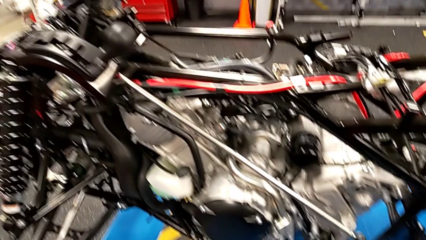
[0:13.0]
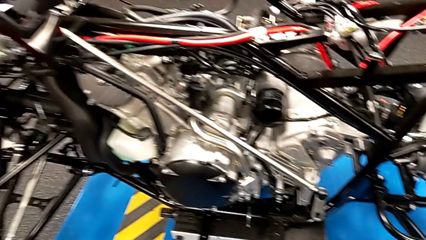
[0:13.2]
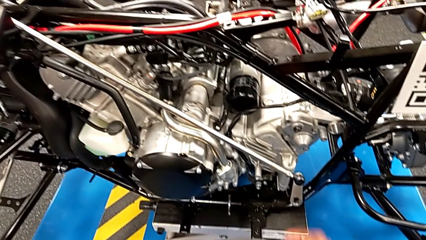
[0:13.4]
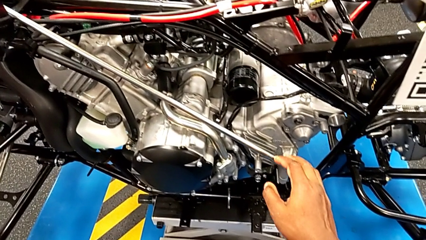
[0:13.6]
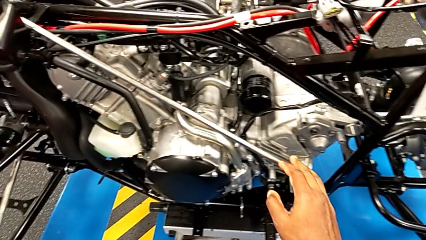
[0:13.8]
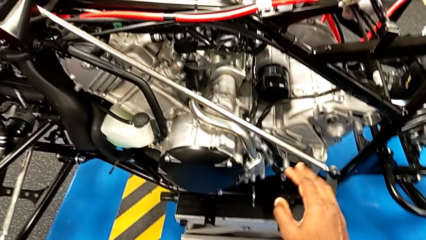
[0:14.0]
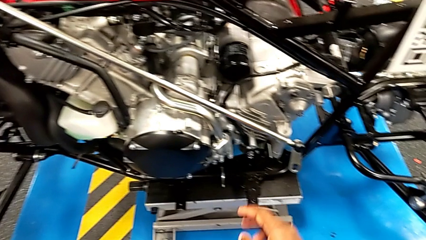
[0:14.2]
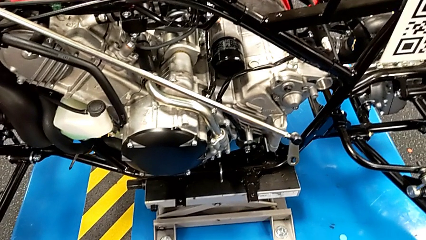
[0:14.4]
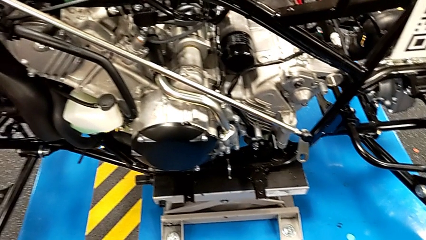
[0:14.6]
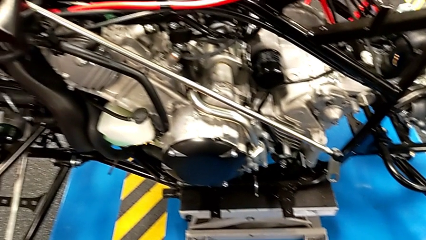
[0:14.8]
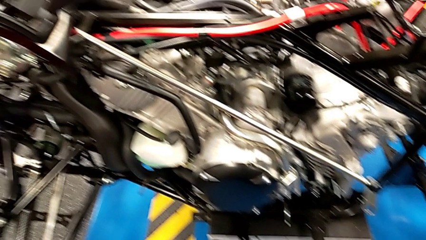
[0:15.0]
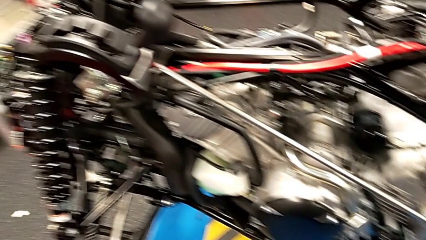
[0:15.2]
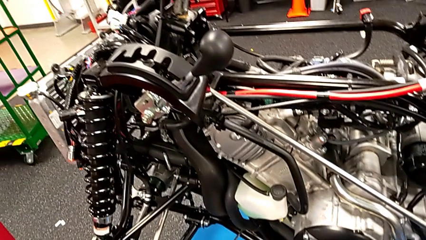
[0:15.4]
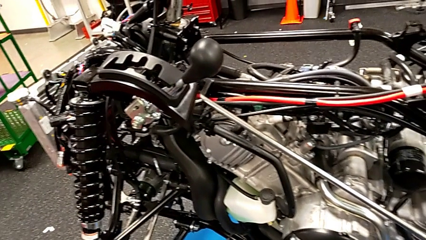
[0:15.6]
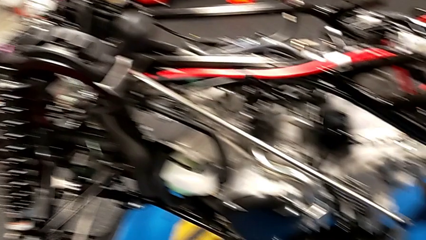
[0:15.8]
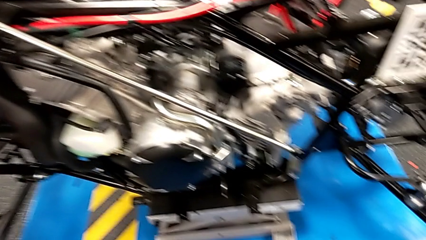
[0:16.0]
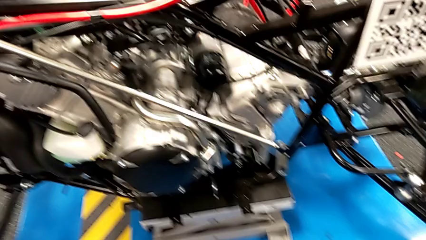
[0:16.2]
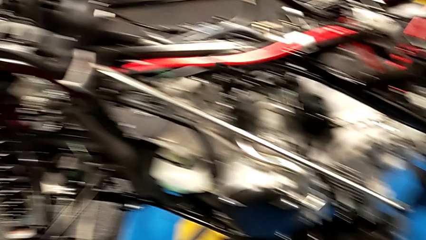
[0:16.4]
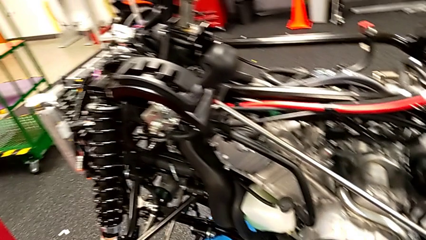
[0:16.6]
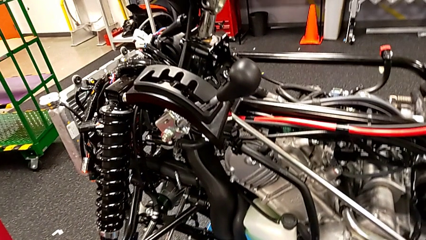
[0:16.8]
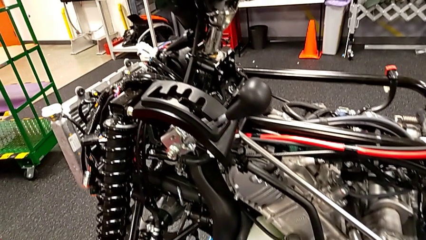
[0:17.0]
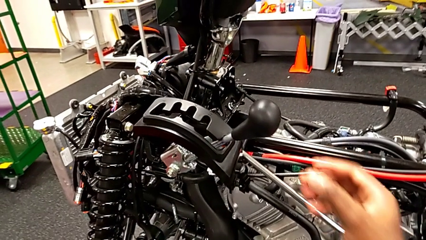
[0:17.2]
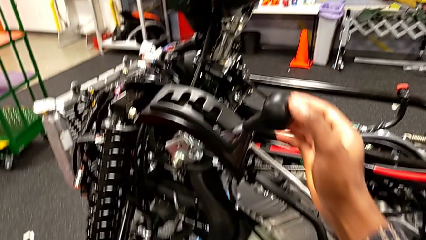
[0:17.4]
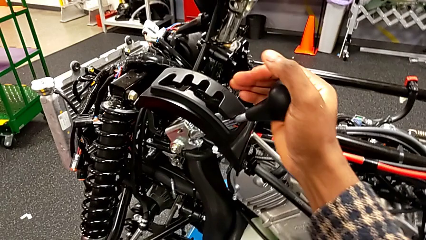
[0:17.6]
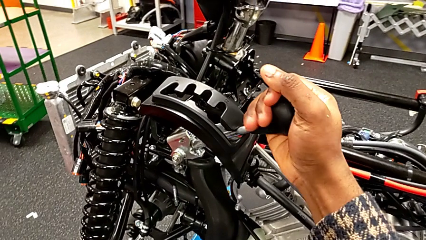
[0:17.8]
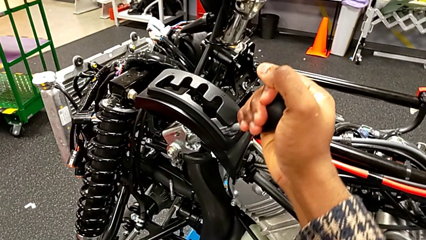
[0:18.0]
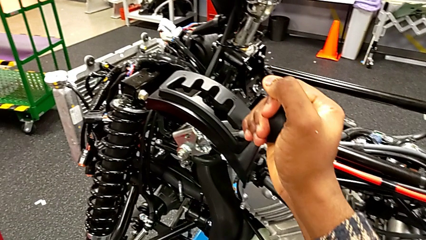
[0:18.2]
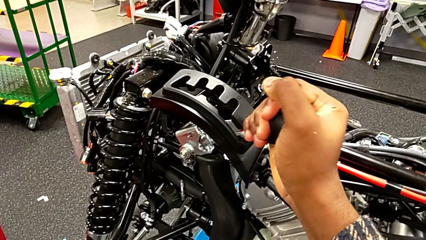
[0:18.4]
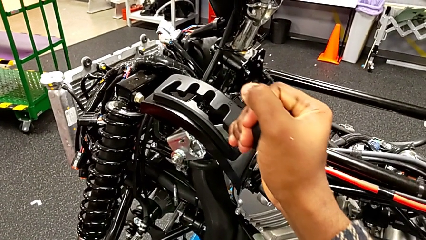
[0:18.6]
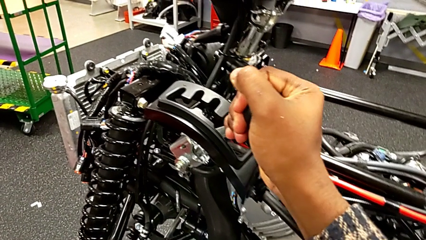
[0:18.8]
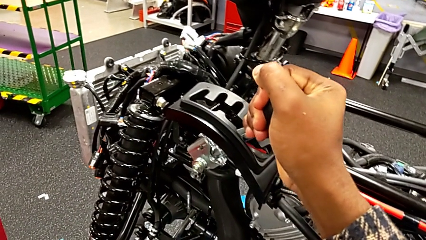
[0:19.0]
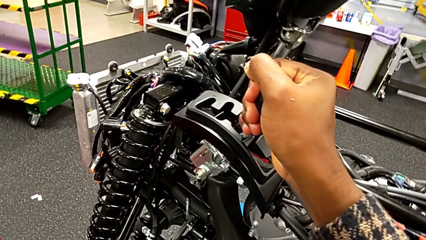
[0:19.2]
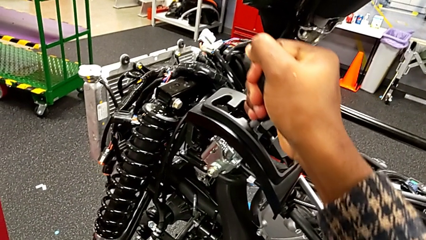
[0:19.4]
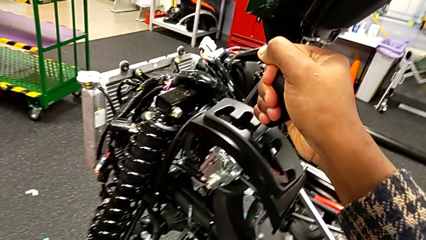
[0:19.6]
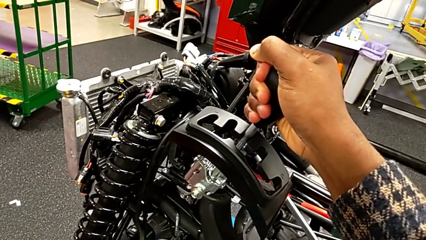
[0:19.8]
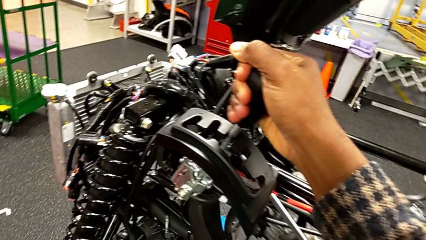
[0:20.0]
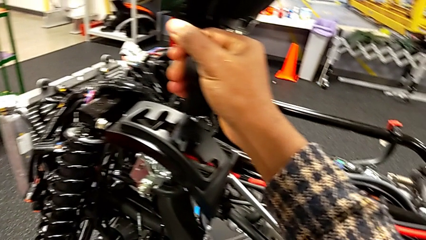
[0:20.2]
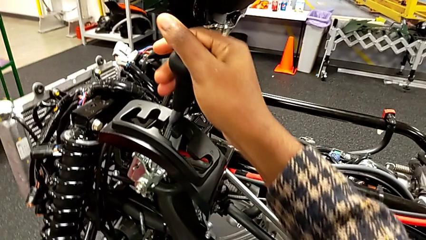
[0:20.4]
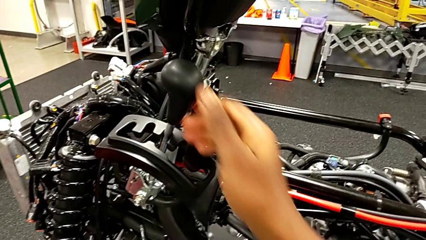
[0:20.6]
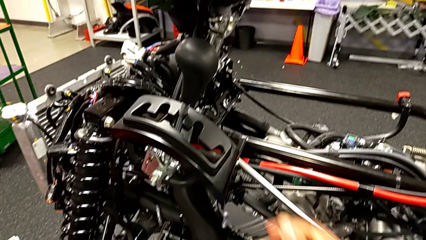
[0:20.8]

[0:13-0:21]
The camera wearer changes the lever to neutral. They wrongly touch the shift arm, grab the lever and shift it.

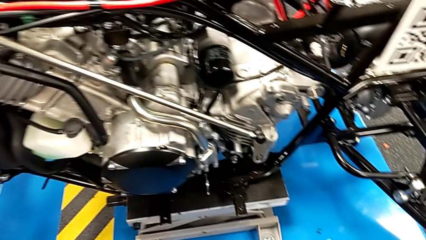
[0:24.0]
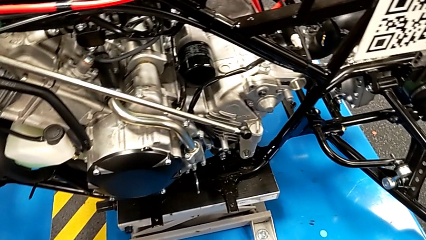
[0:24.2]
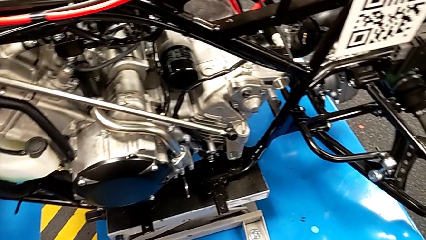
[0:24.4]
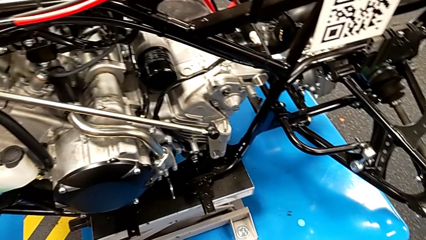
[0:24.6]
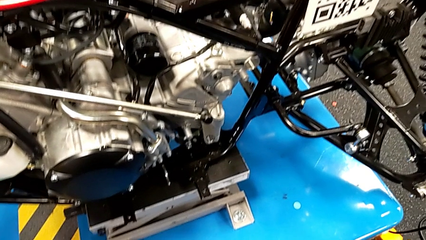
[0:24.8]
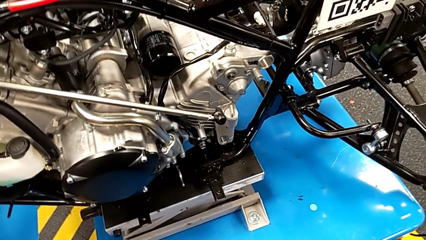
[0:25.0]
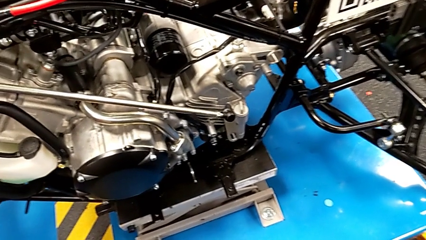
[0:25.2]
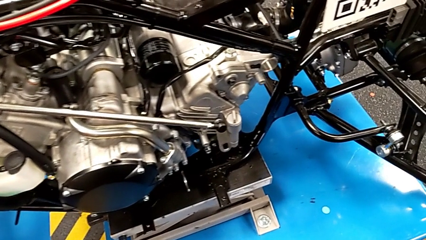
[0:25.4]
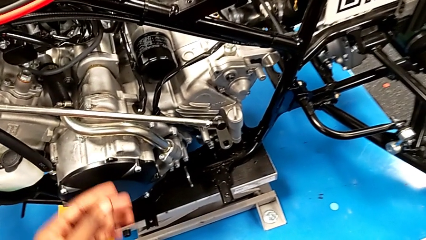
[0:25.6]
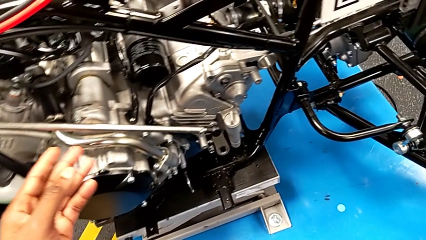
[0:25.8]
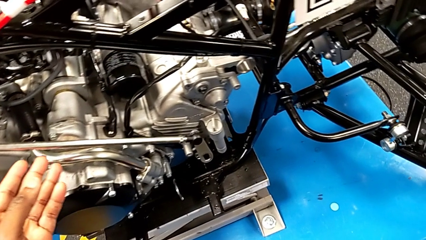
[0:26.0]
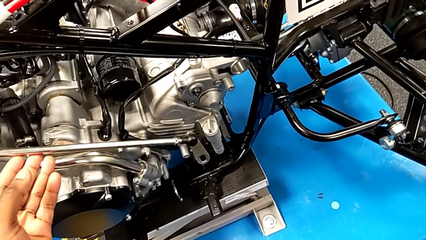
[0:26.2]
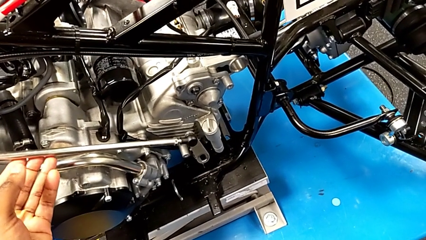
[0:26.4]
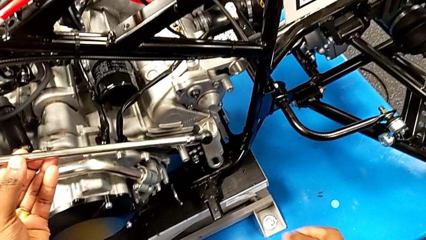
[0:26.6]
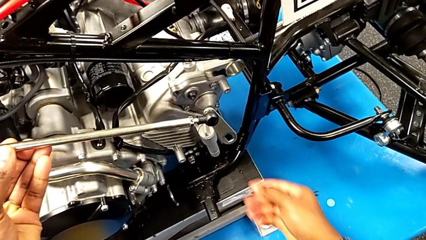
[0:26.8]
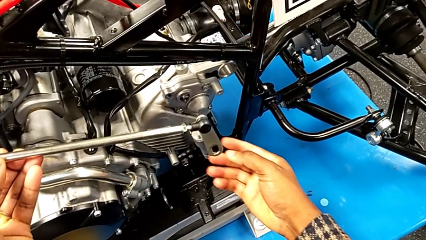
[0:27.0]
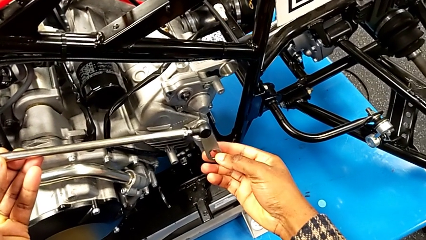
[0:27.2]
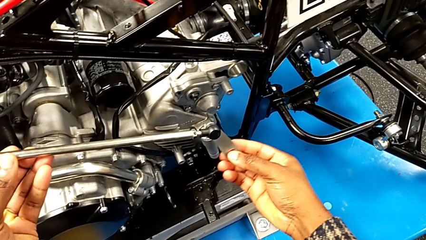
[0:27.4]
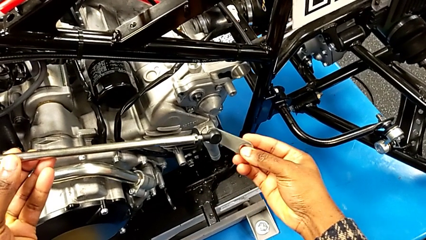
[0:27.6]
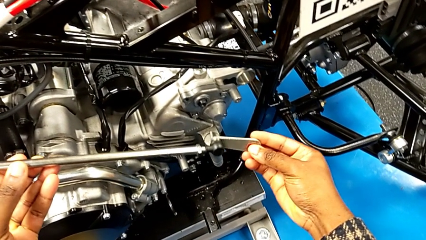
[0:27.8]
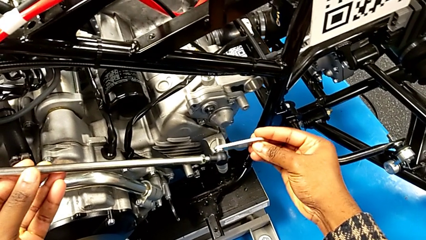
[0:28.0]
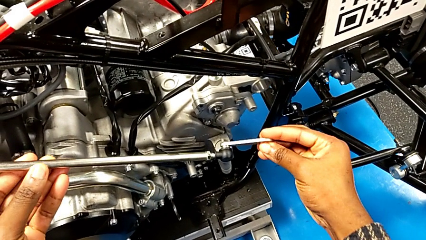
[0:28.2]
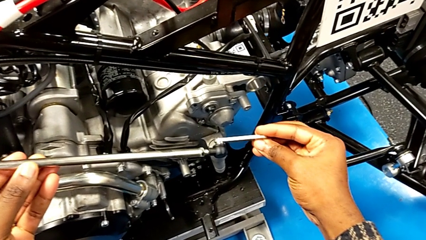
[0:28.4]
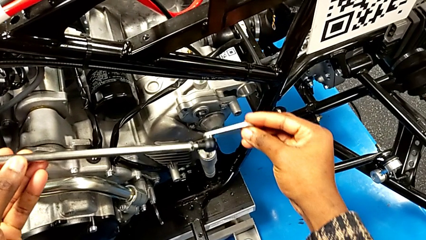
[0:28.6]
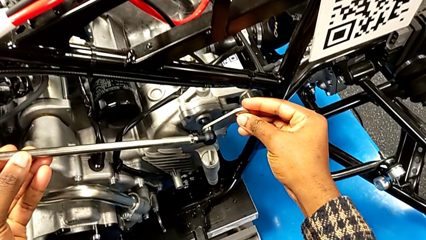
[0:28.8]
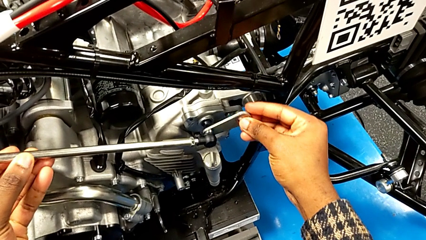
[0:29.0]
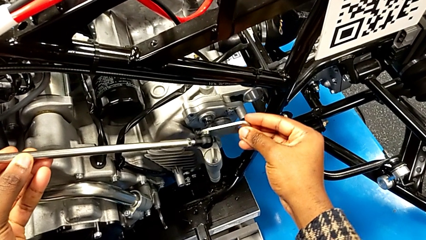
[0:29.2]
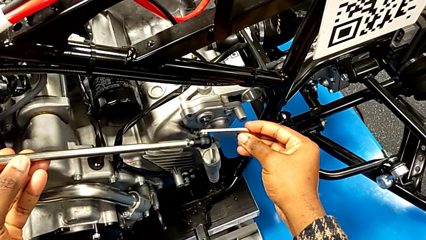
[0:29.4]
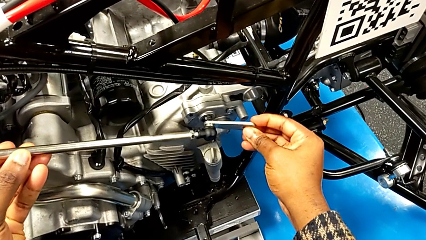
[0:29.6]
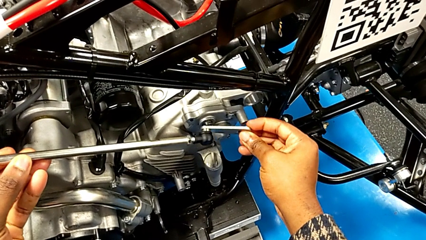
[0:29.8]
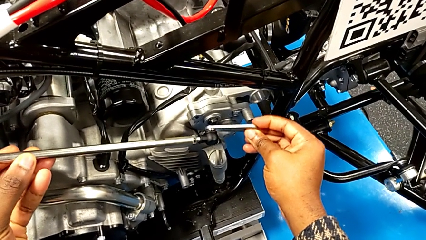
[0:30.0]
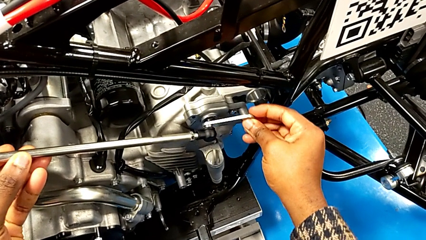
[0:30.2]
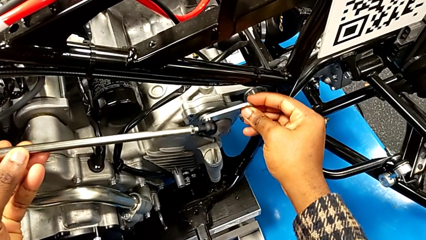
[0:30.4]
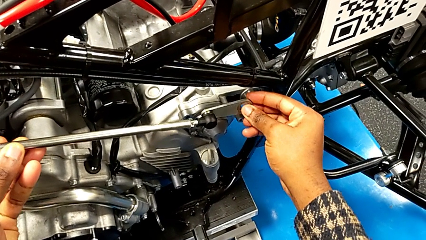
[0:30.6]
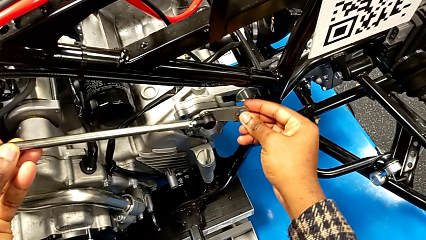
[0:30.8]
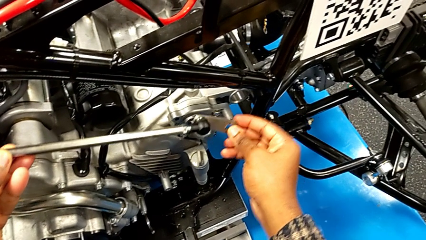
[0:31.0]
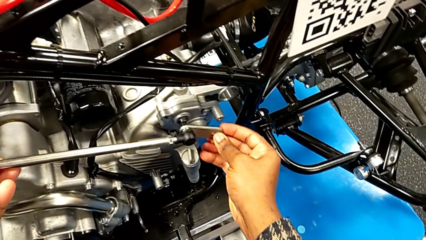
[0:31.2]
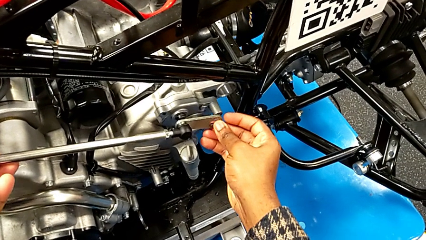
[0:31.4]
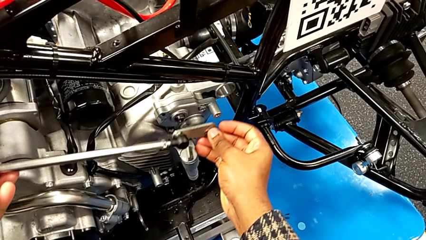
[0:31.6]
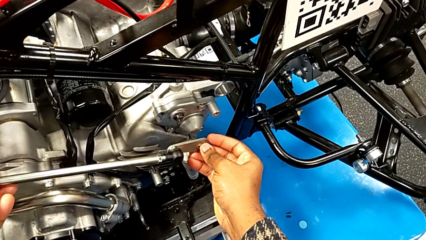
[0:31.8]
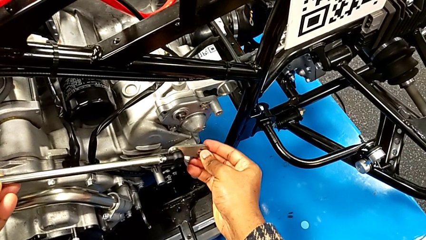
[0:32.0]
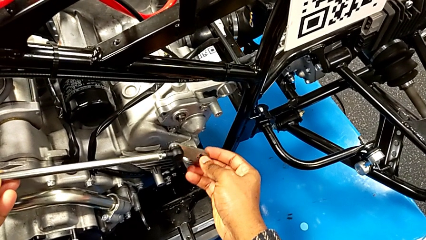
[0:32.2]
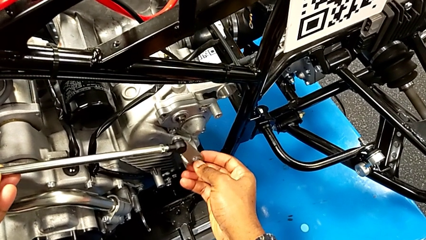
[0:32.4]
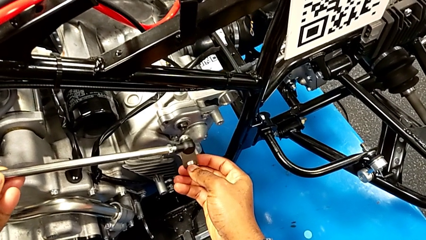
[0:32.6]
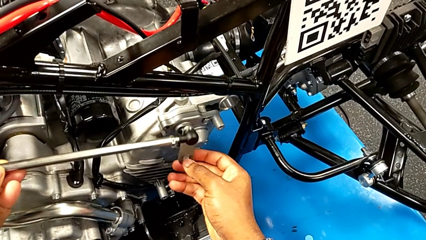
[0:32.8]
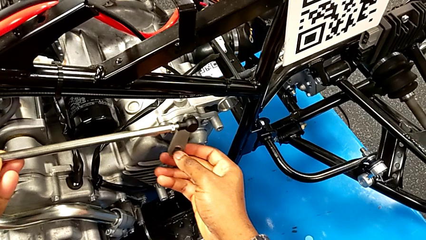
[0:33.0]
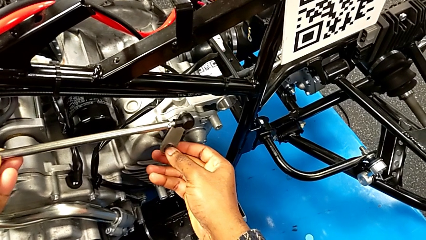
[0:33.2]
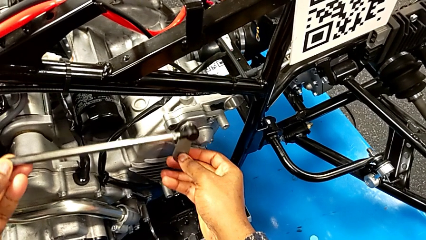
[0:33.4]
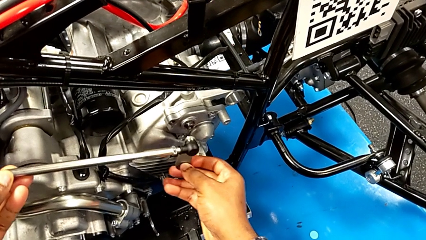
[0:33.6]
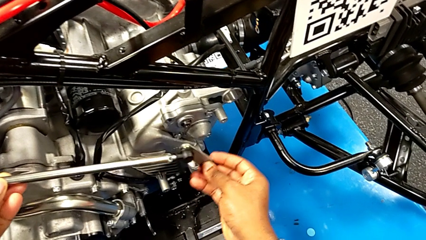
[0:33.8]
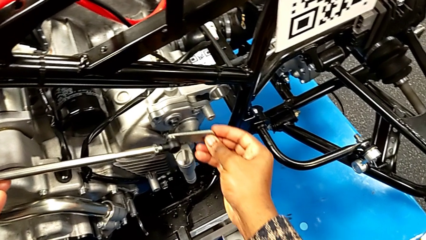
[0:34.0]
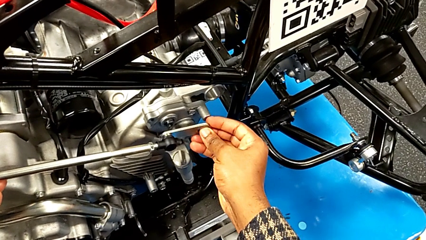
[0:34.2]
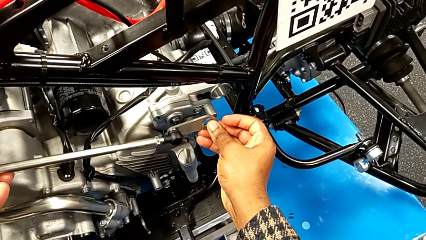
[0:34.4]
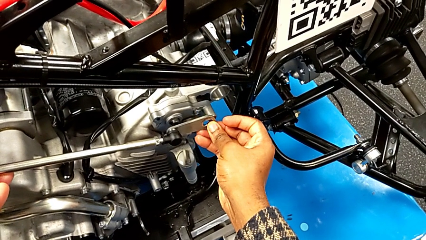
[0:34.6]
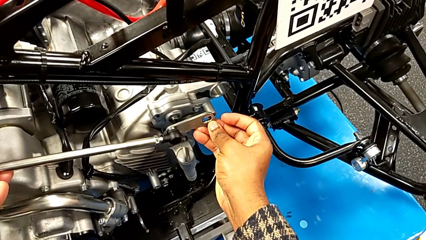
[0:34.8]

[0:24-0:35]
The camera wearer is inserting the lever arm into the peg. They grab the shift arm and begin to wrongly insert it.
